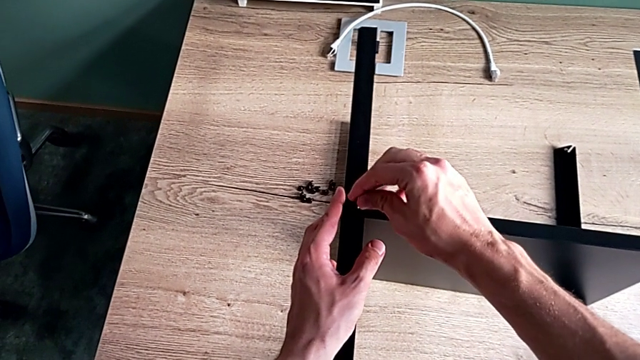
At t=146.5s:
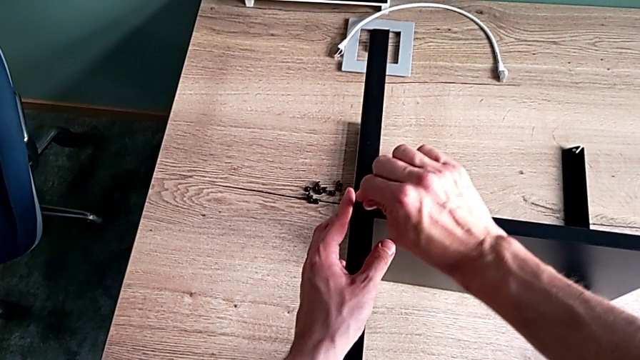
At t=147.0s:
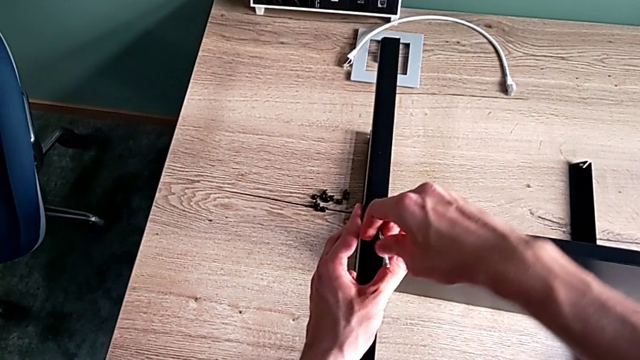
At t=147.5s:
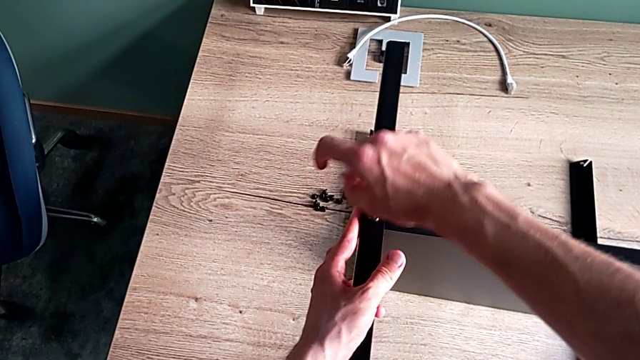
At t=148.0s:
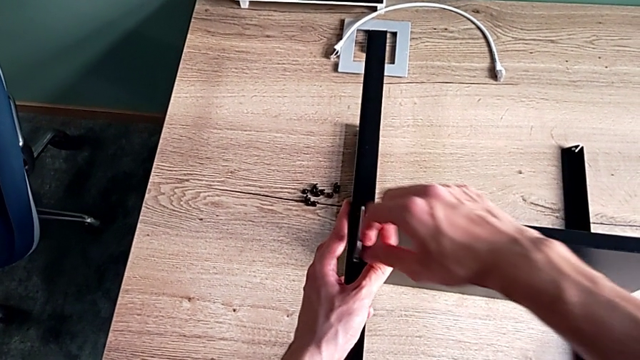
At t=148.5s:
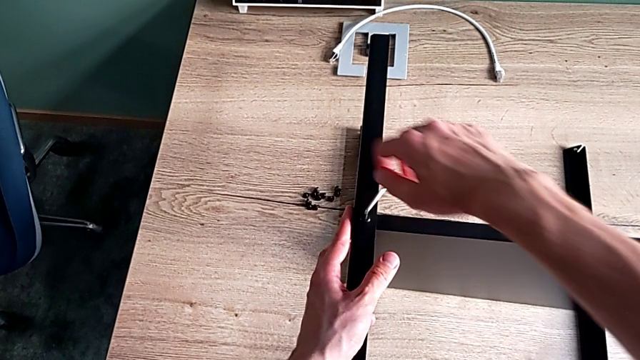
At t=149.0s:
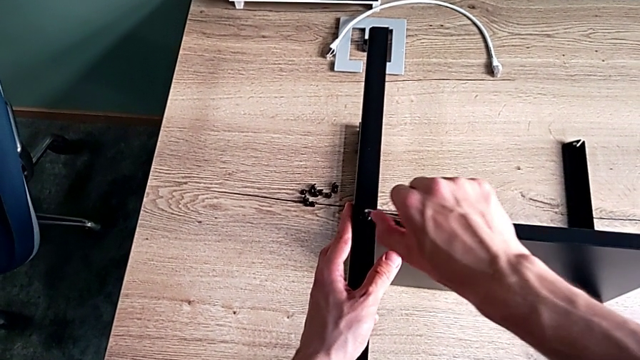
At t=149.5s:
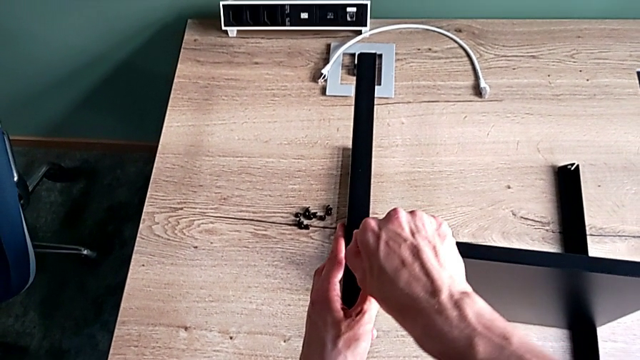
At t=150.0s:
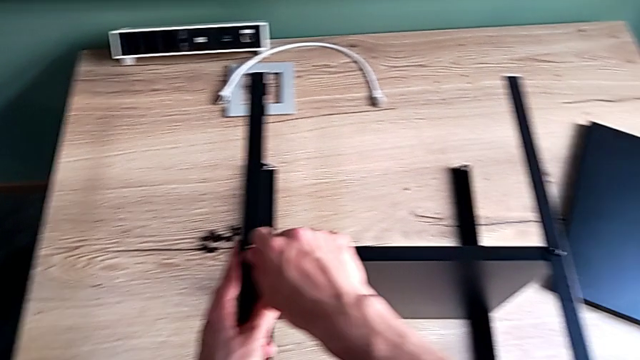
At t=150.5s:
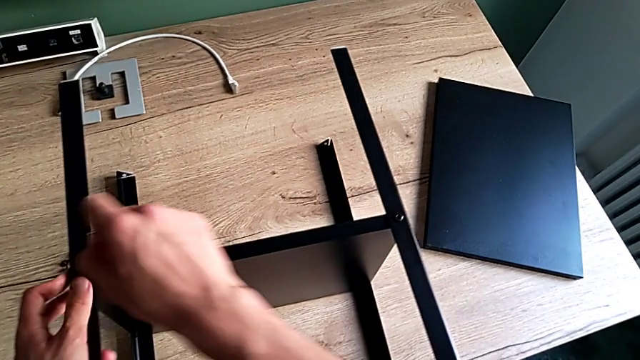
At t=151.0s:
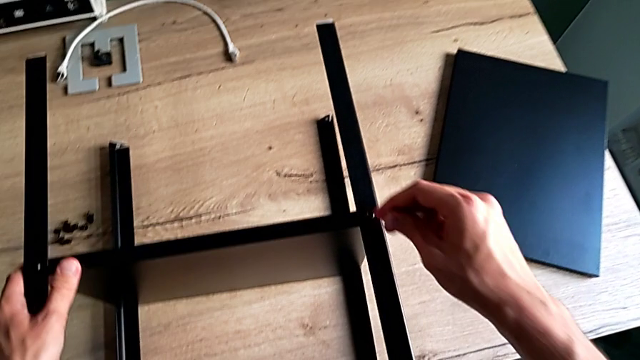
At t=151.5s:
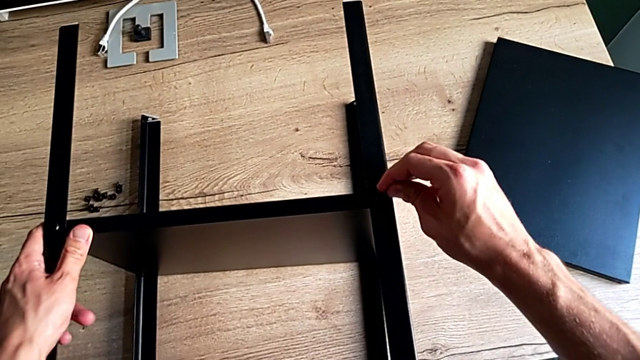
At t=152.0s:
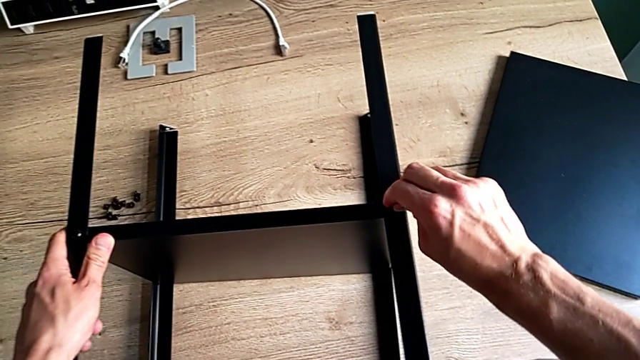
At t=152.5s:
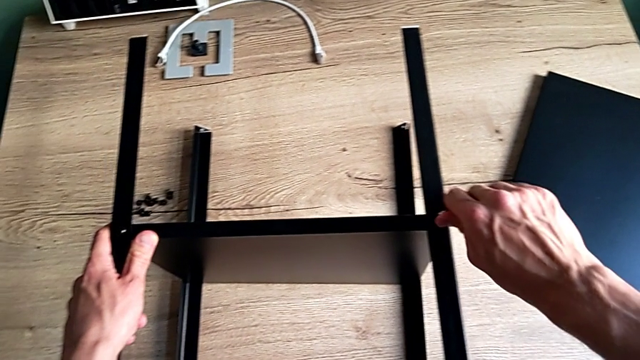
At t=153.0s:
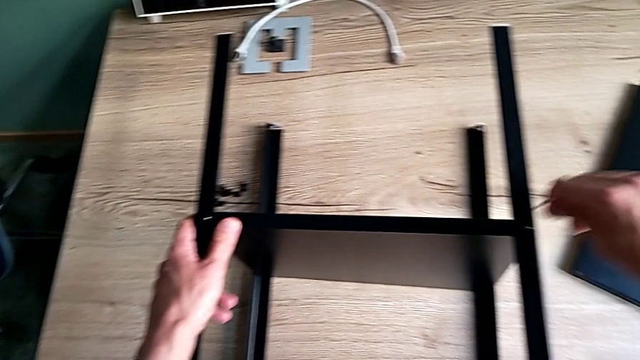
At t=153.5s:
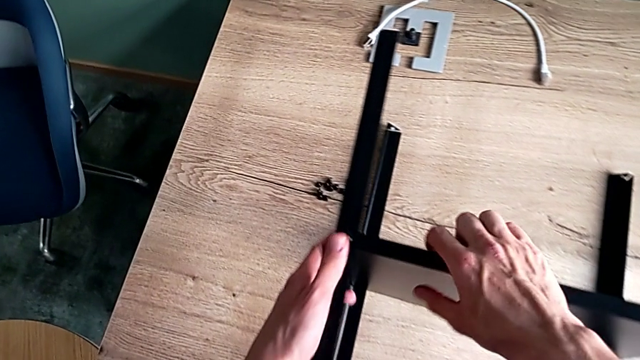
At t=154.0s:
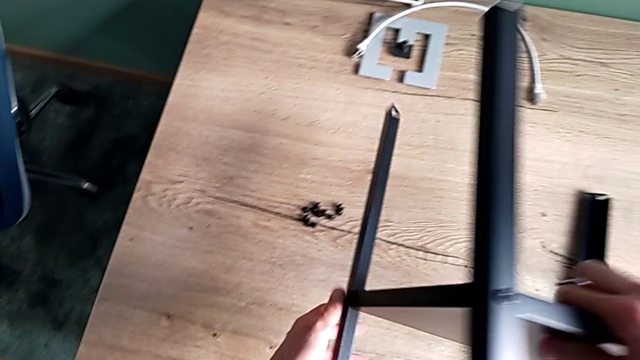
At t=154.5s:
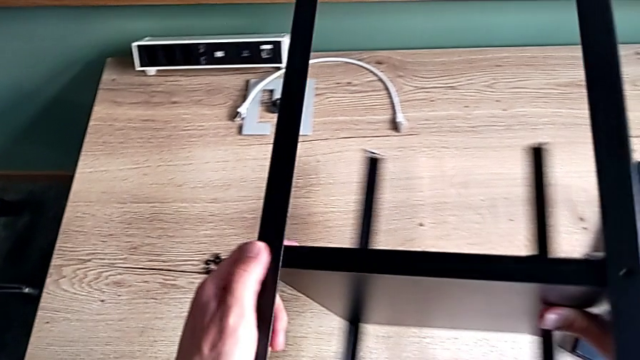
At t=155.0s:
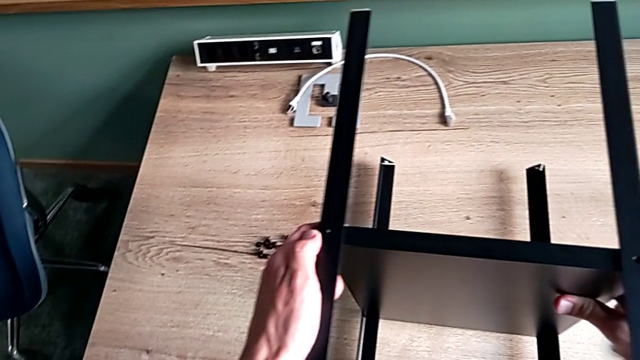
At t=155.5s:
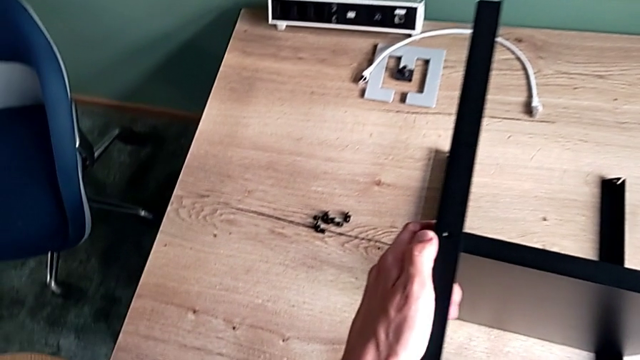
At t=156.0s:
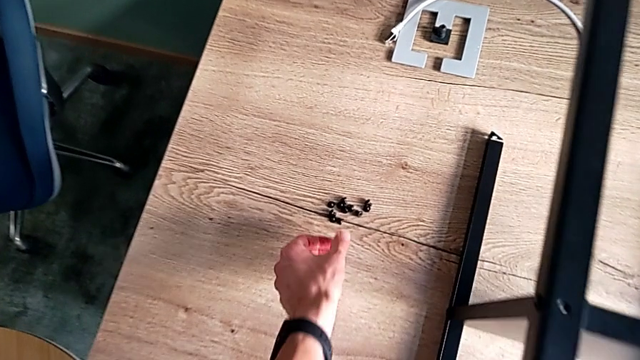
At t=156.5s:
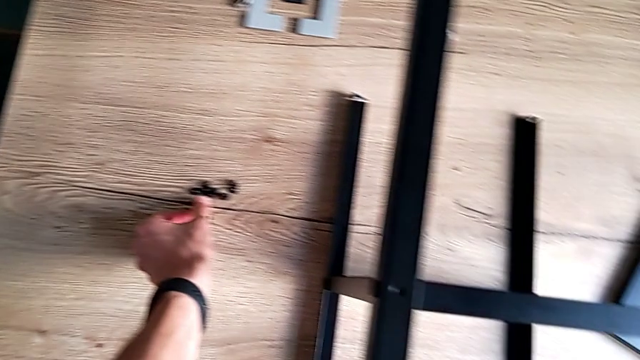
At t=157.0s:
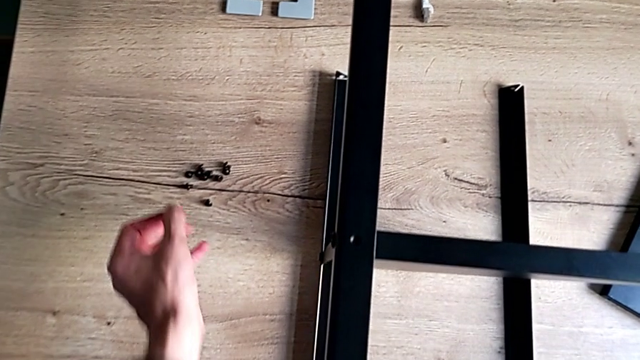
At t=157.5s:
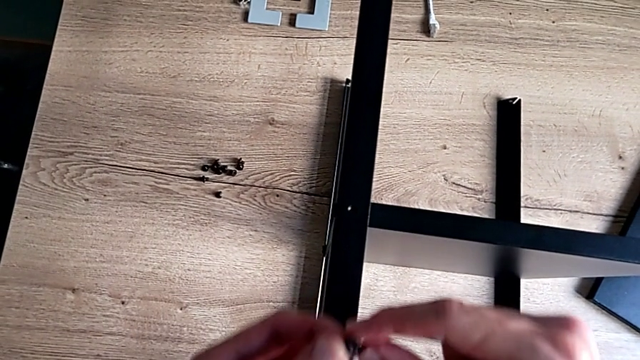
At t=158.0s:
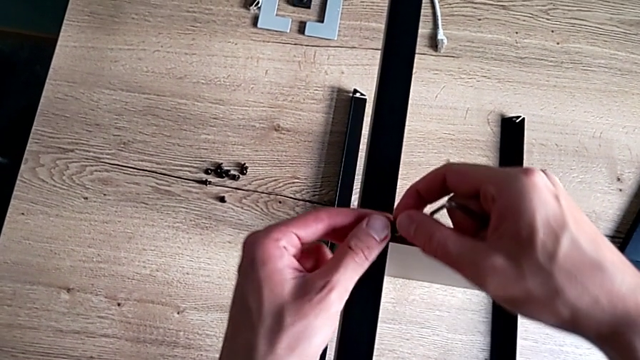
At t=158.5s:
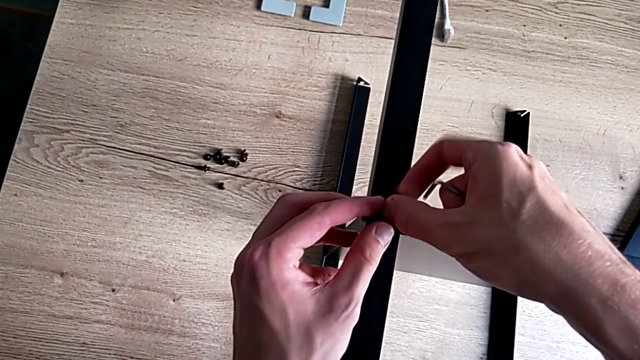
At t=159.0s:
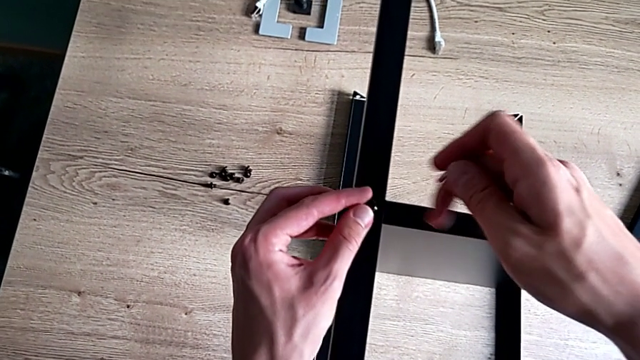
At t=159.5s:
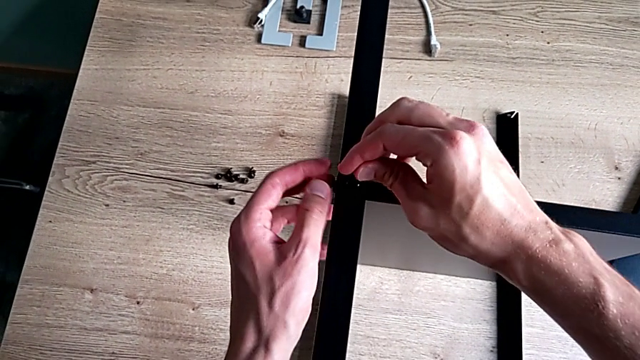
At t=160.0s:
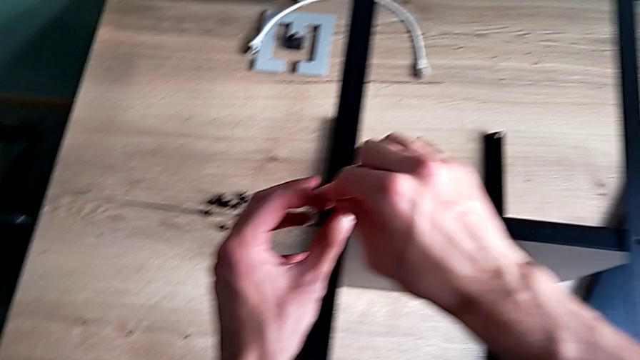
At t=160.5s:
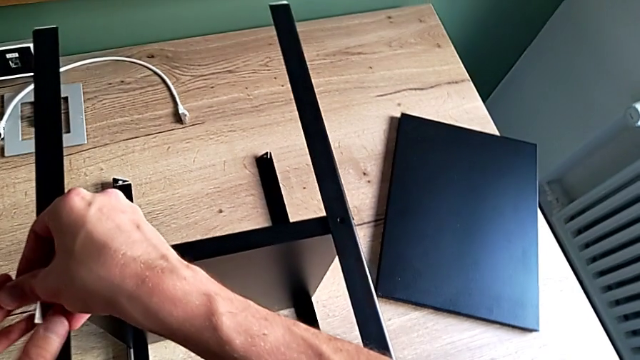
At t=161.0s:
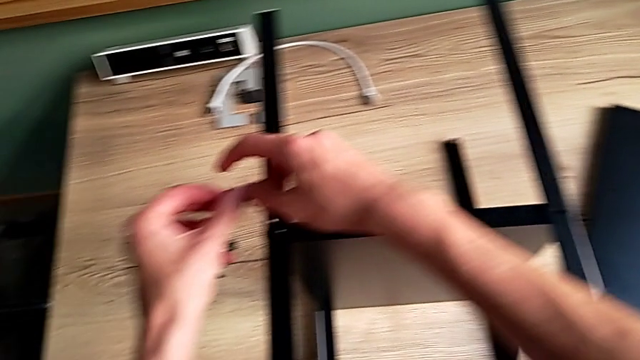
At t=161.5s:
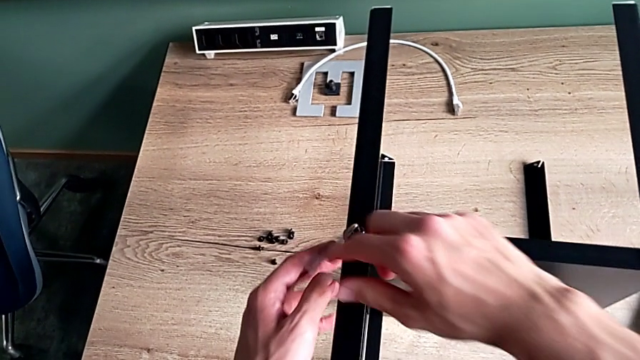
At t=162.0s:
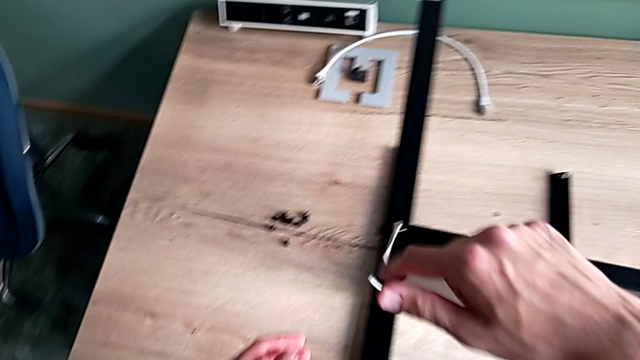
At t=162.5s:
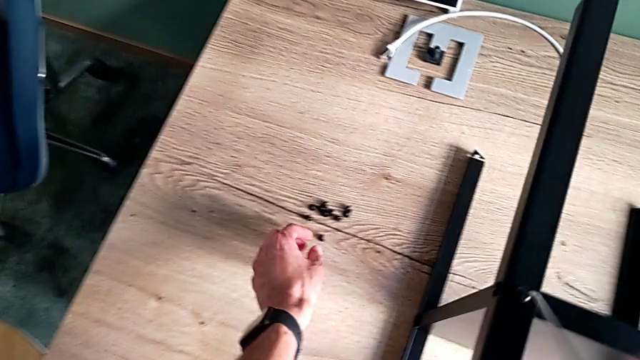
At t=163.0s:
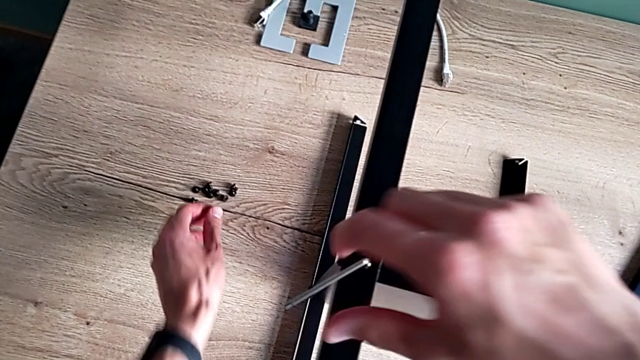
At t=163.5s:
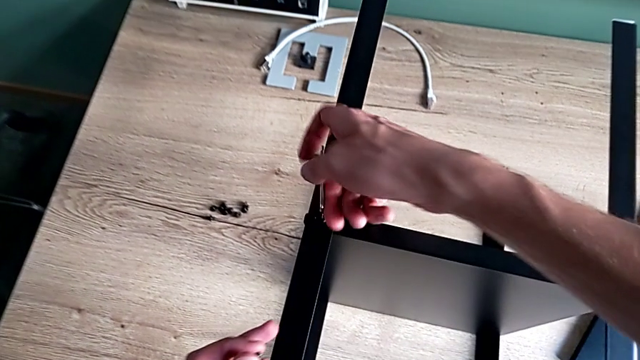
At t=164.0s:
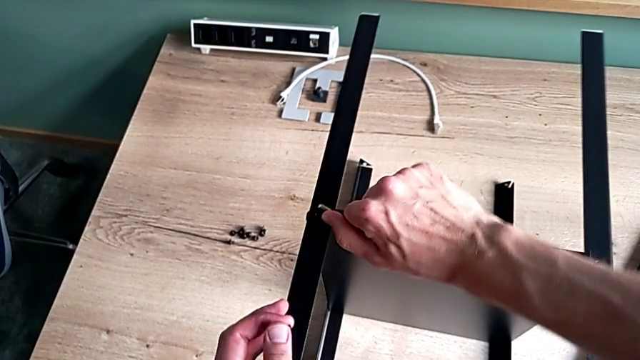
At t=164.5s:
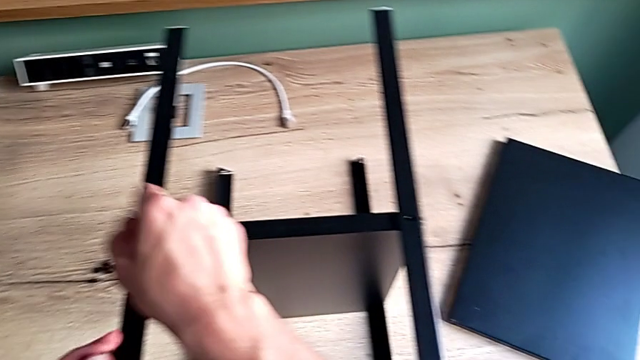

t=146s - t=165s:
The camera wearer is assembling the fourth leg of the shelf. They insert the Allen wrench, screw the first hex socket head, withdraw the Allen wrench, insert it, screw the second hex socket head, withdraw the Allen wrench, rotate the nightstand, grab the hex socket head, insert it, insert the Allen wrench, screw the first hex socket head with the right hand, grab the hex socket head with the left hand and withdraw the hex socket head.

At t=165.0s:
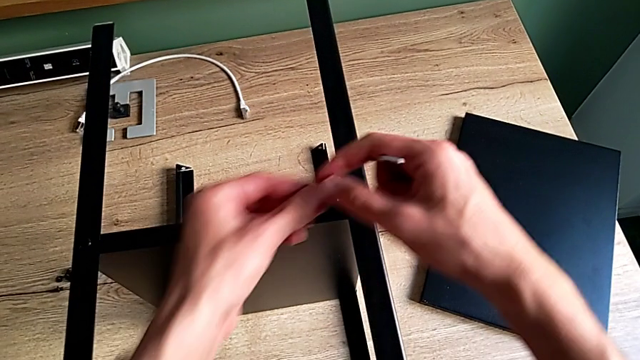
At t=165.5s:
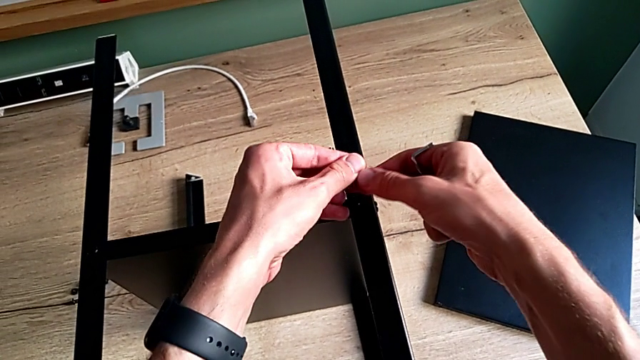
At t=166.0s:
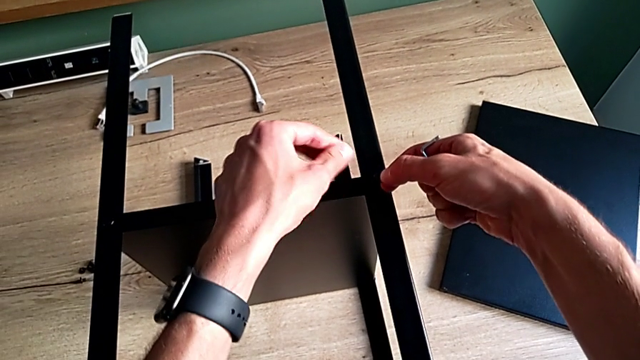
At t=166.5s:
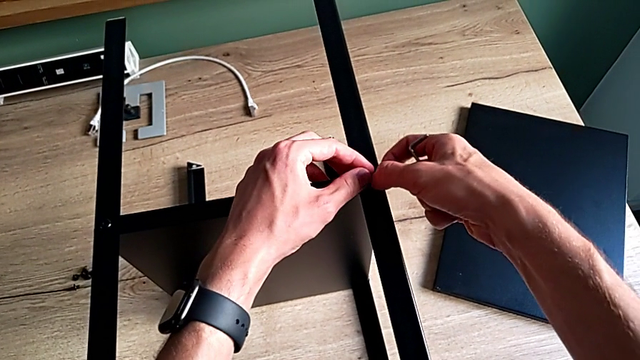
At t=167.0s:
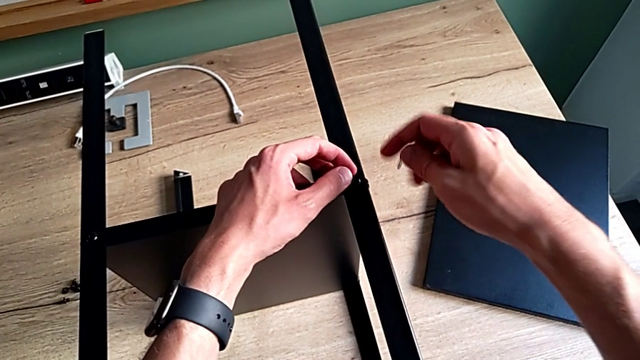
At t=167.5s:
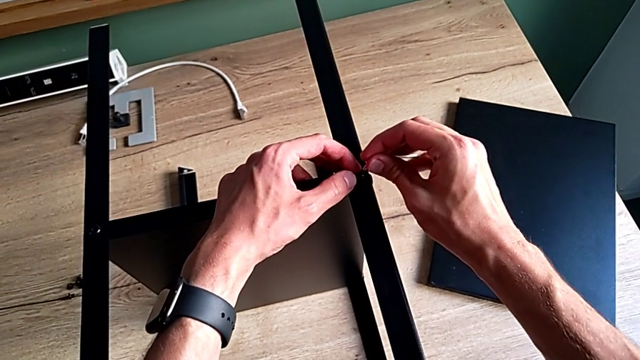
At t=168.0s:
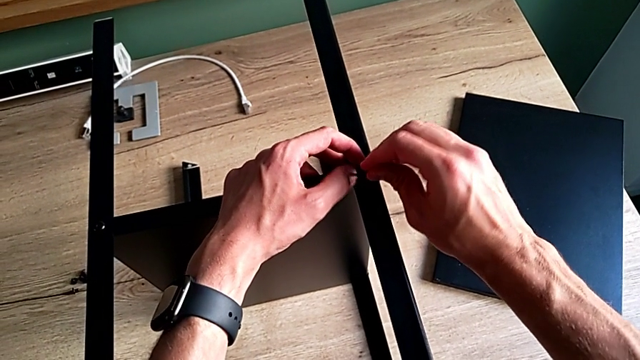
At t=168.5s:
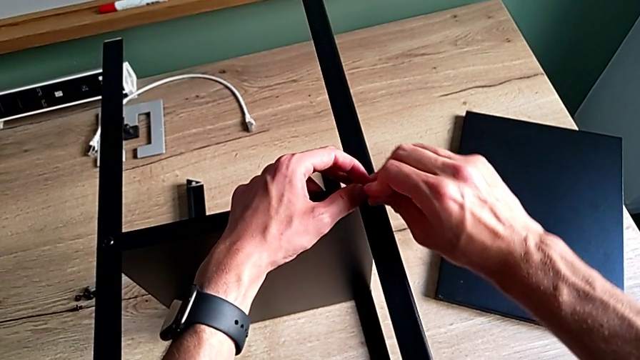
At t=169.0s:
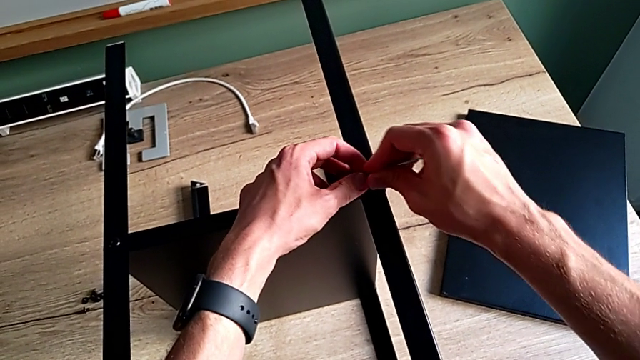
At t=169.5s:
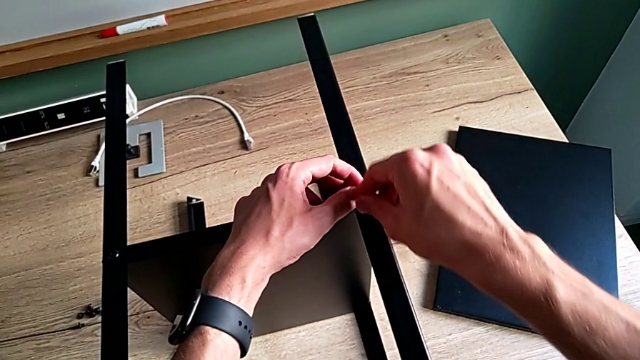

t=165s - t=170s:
The camera wearer is tightening the screws. They insert the second hex socket head and insert the Allen wrench.
